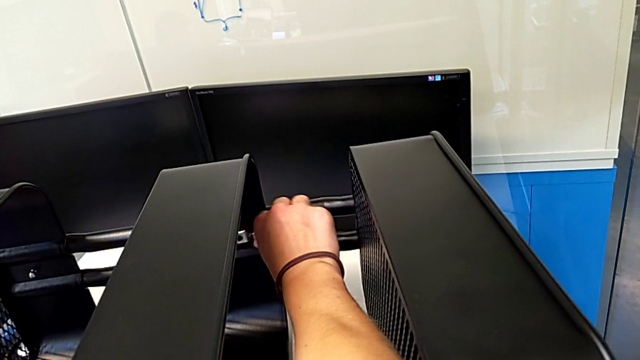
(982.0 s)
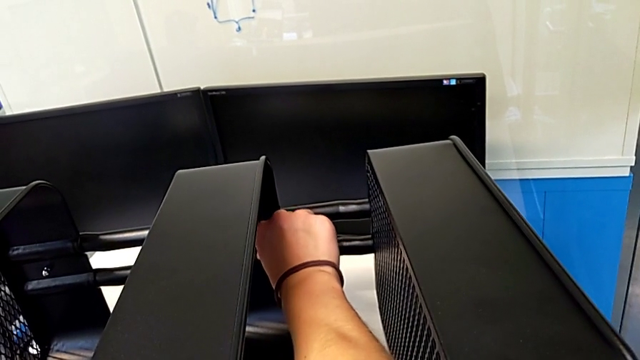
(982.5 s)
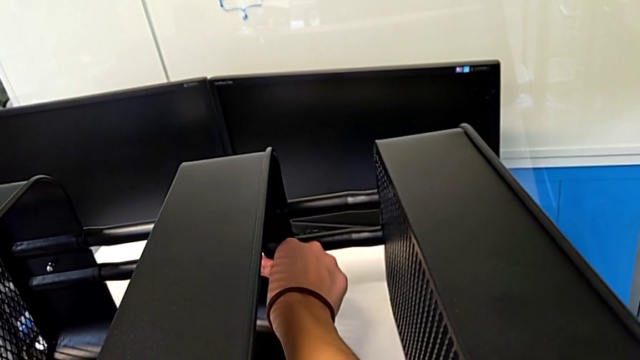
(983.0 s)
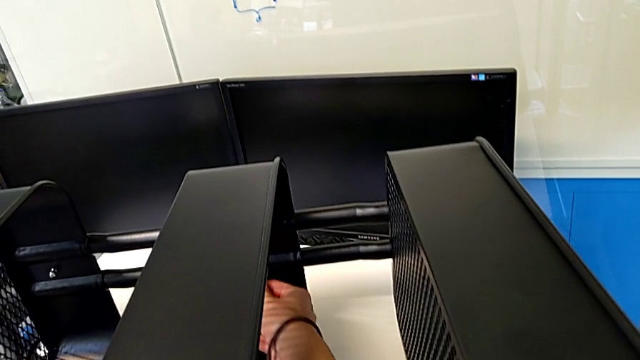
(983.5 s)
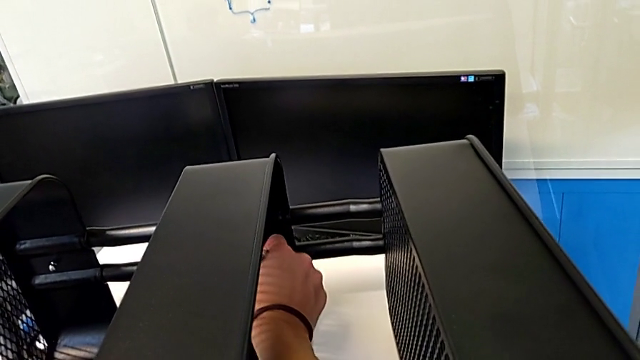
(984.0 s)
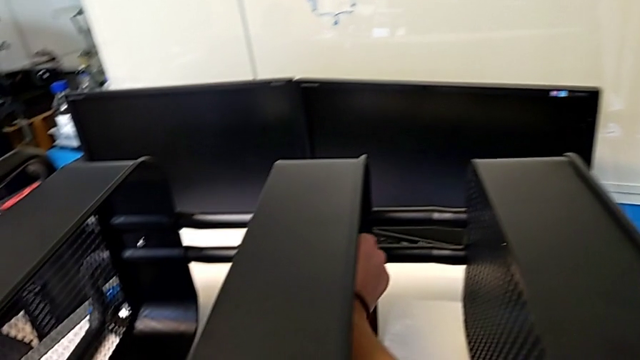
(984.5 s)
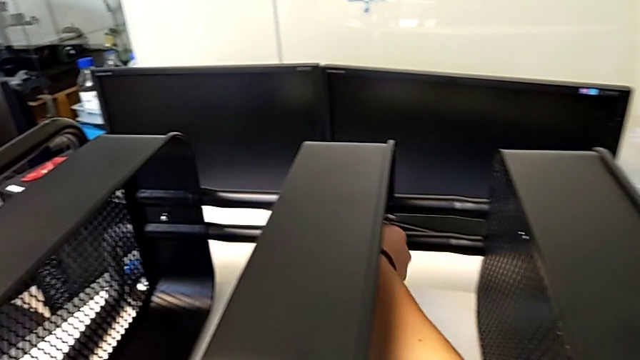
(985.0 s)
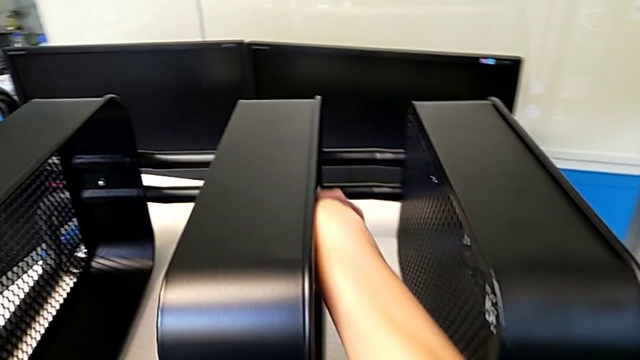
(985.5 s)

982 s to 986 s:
The camera wearer is screwing the second hexagon cap nut onto the brackets. They keep screwing the hexagon cap nut.

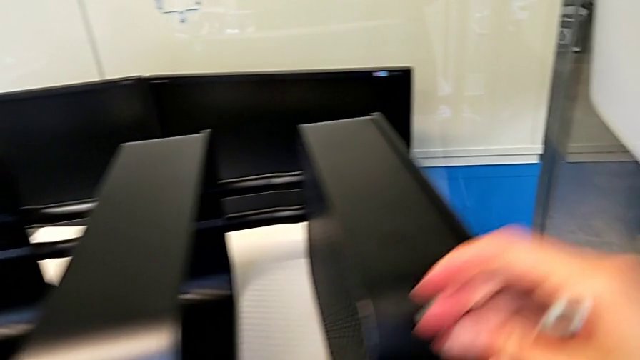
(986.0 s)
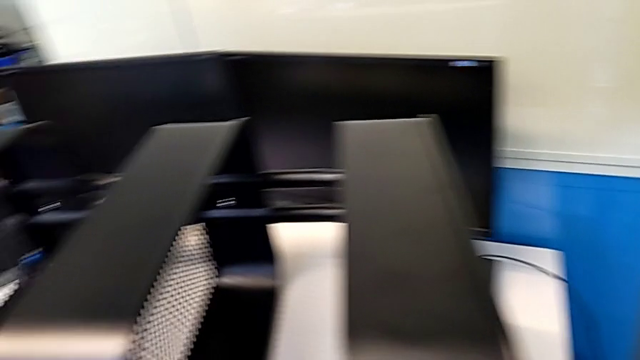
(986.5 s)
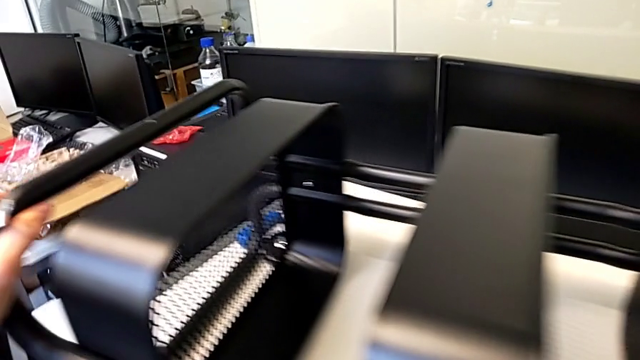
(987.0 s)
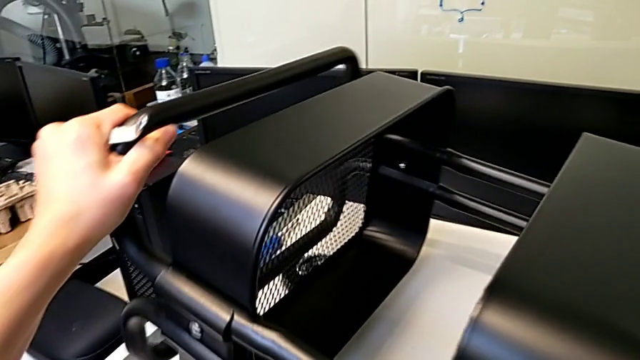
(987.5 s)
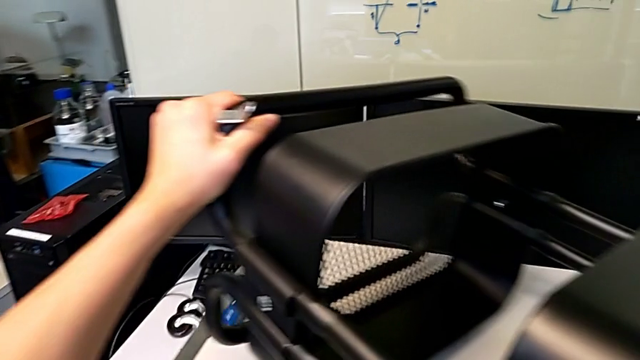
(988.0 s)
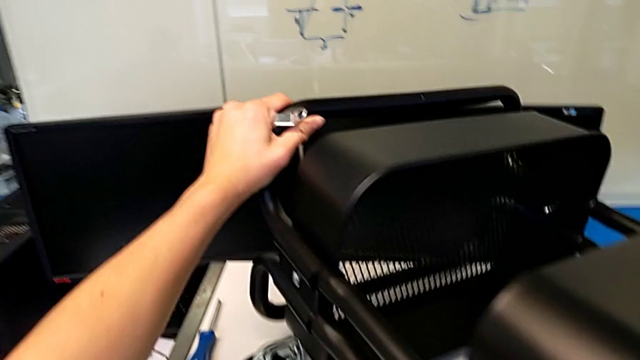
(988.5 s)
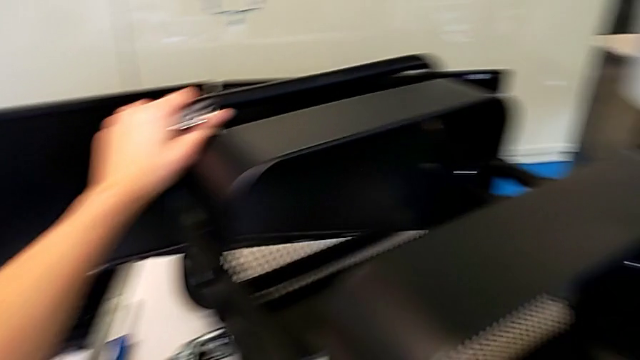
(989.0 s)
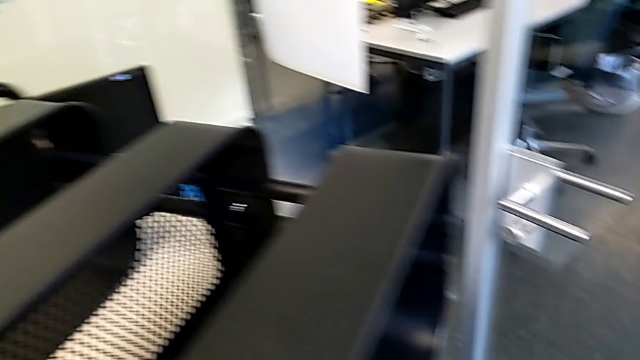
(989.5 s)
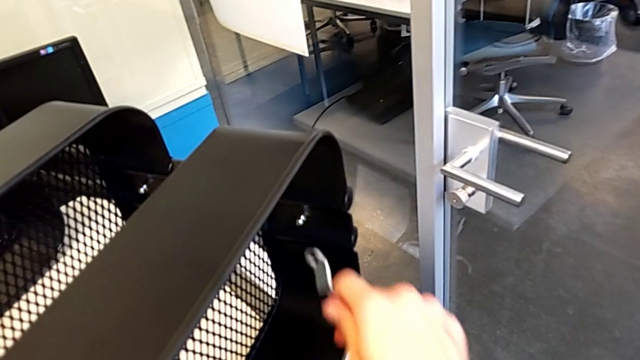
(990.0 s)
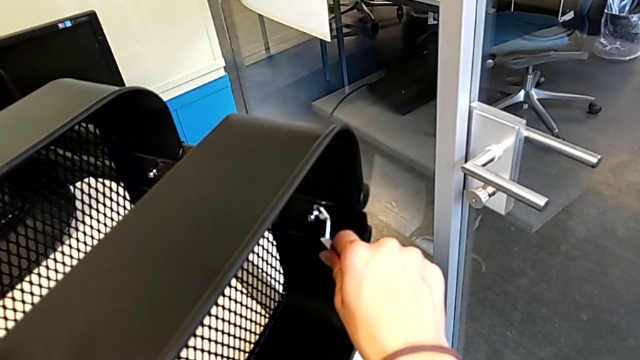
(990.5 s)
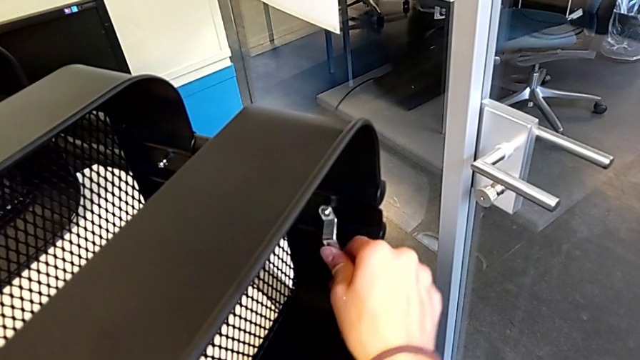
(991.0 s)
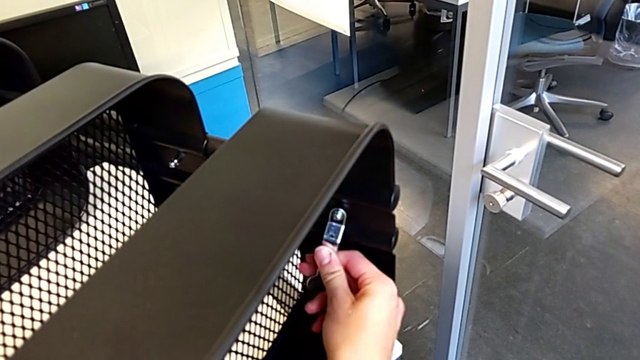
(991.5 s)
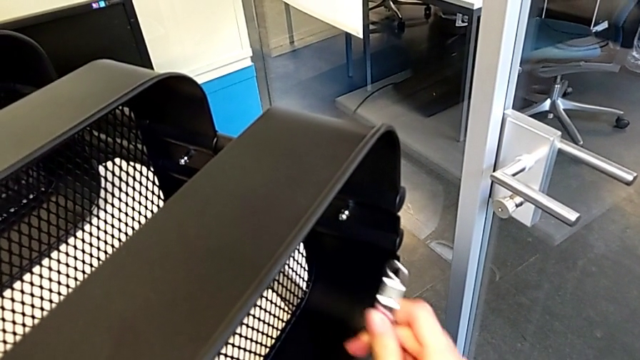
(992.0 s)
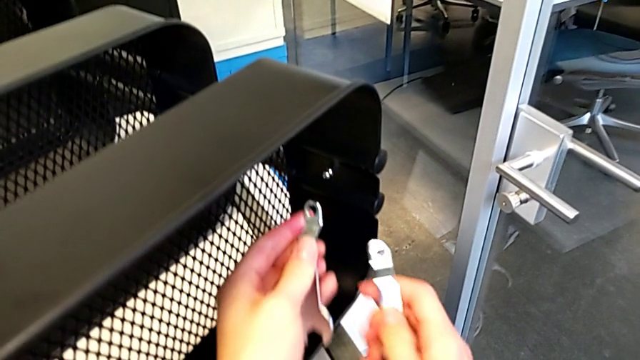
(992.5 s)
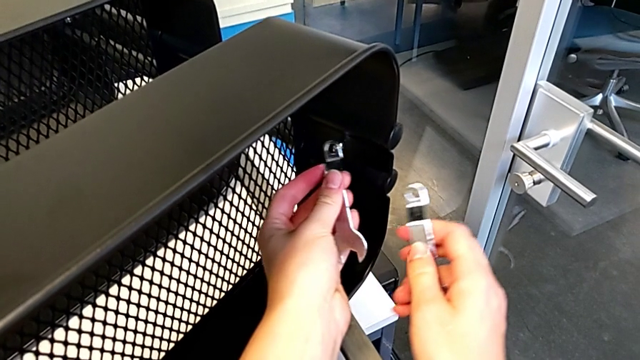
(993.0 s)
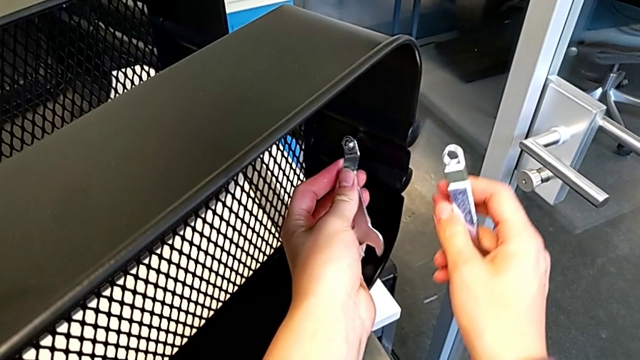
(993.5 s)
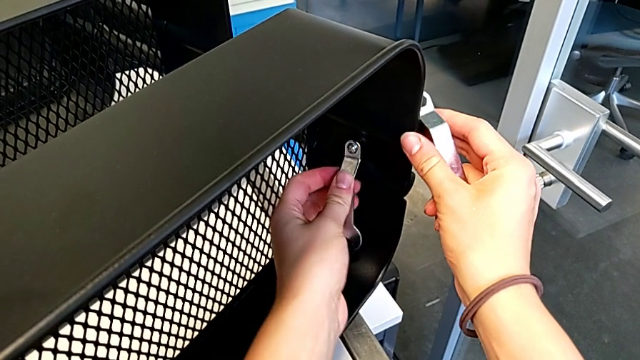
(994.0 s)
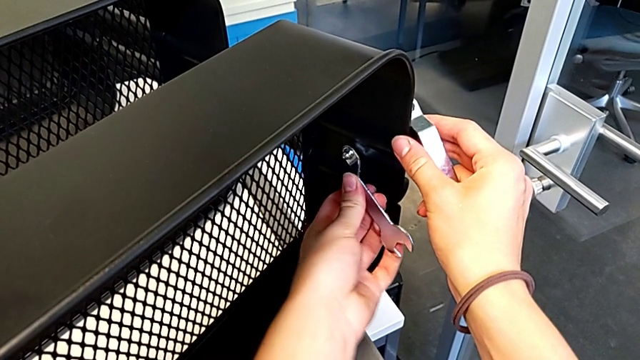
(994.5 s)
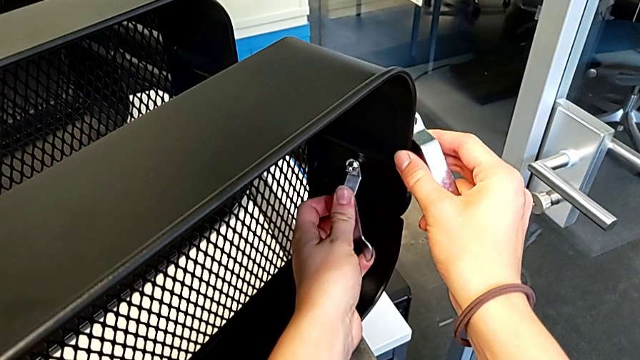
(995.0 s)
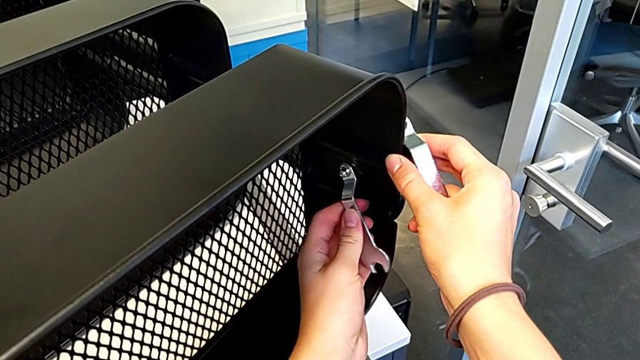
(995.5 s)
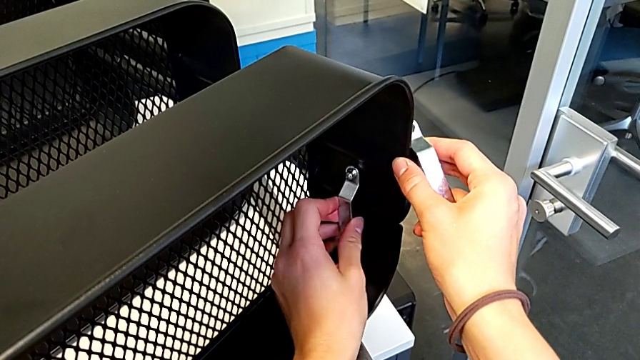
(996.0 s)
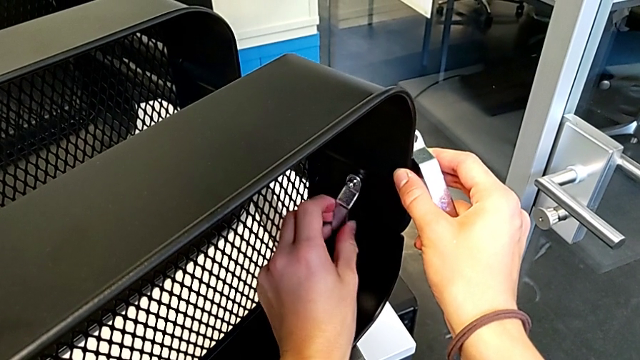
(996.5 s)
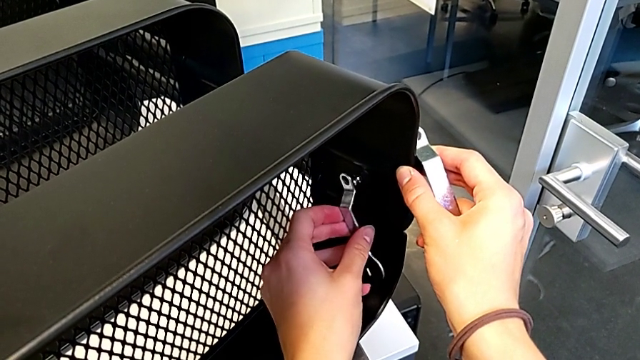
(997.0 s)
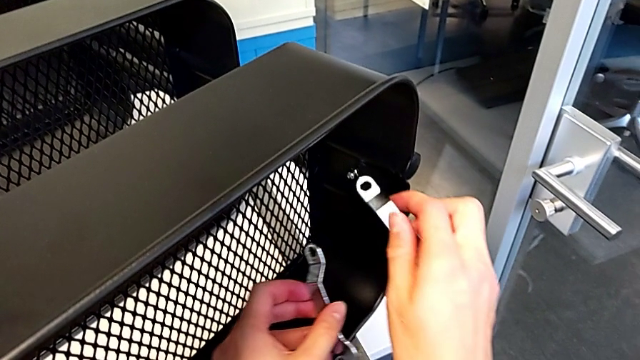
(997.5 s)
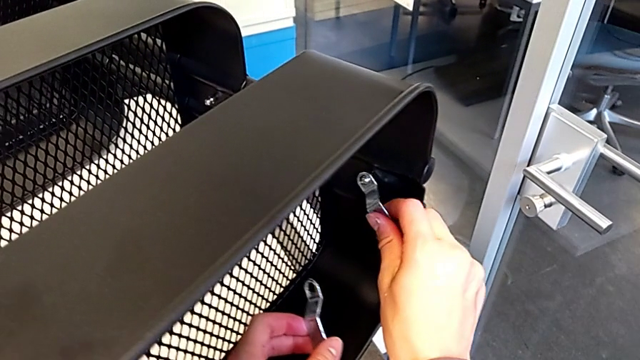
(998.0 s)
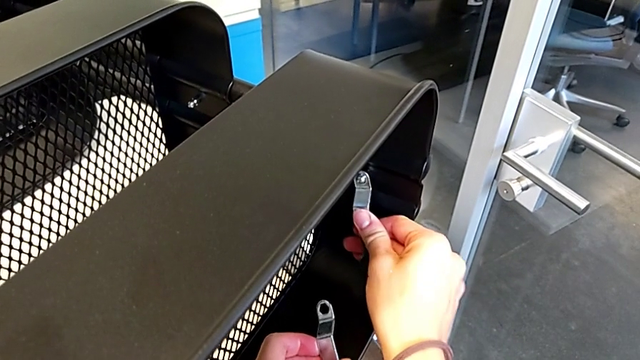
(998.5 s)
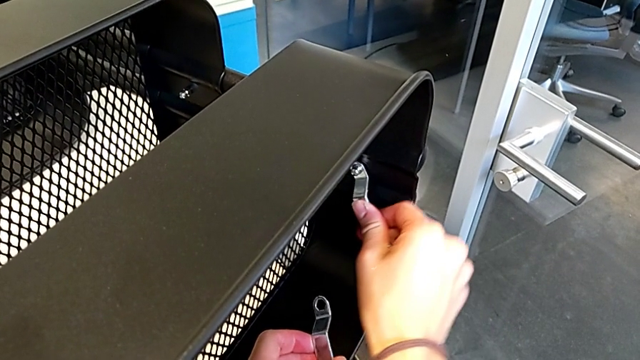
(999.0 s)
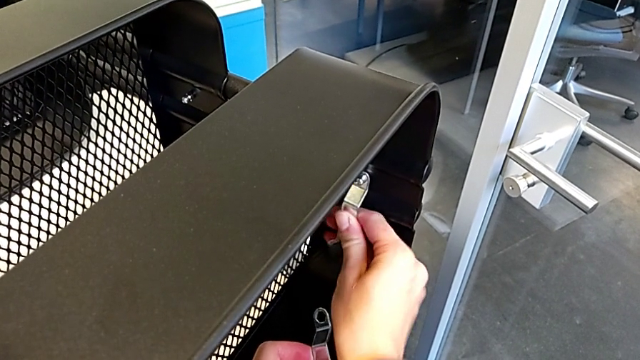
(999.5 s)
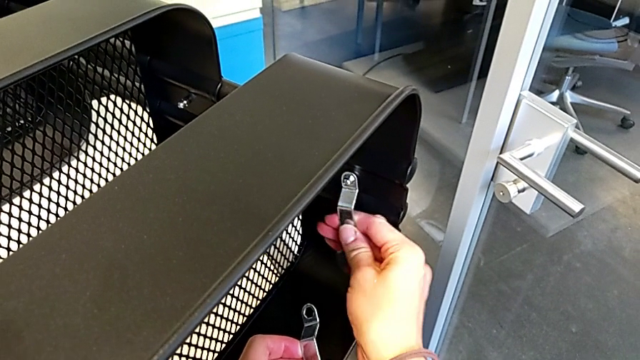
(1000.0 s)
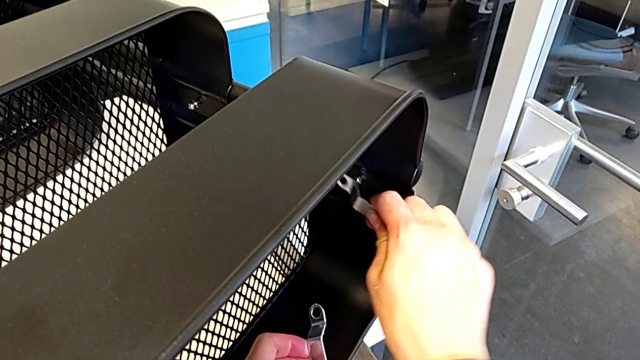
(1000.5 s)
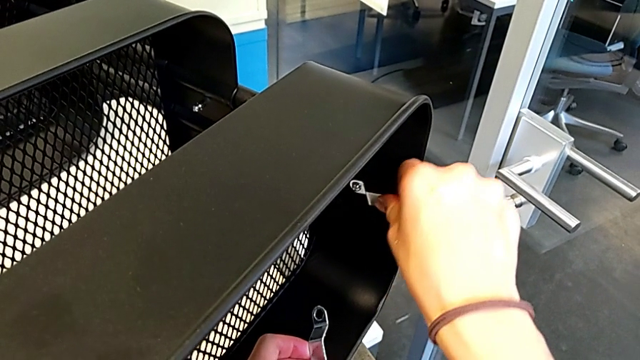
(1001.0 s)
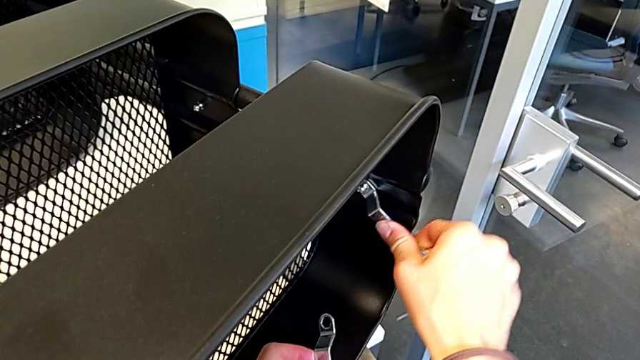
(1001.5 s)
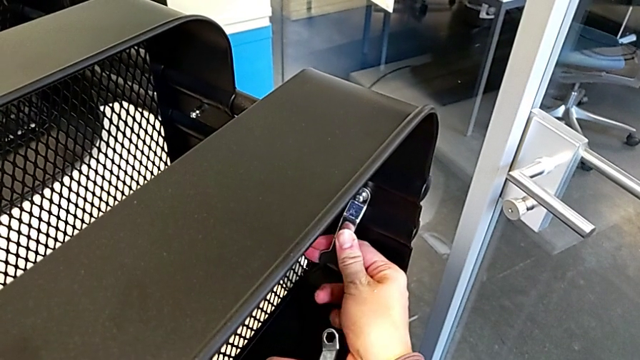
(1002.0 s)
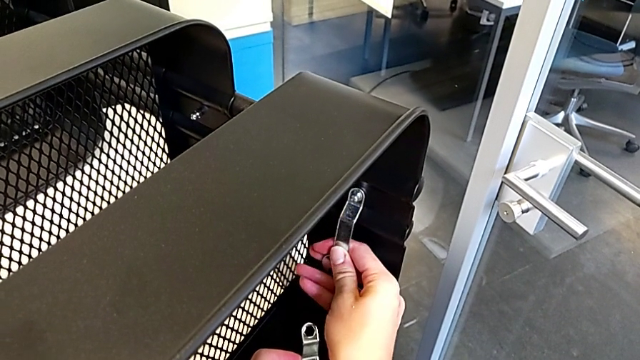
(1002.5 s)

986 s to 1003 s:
The camera wearer is screwing the third hexagon cap nut onto the brackets. They rotate the utility cart, insert the hexagonal wrench, screw the hexagon cap nut, insert the hexagonal wrench and begin to screw the hexagon cap nut.
